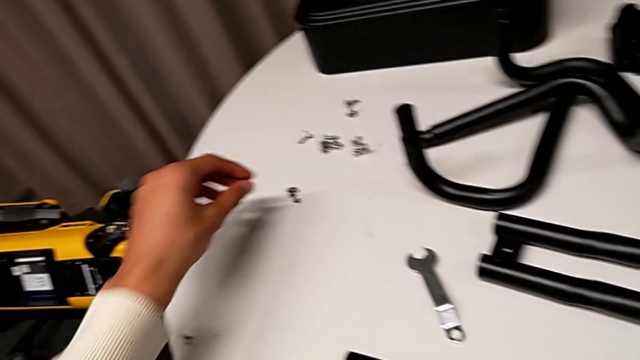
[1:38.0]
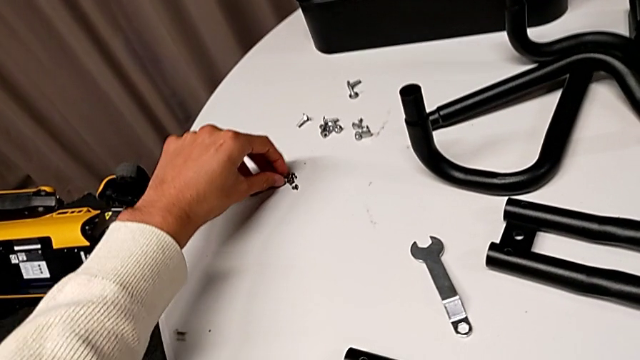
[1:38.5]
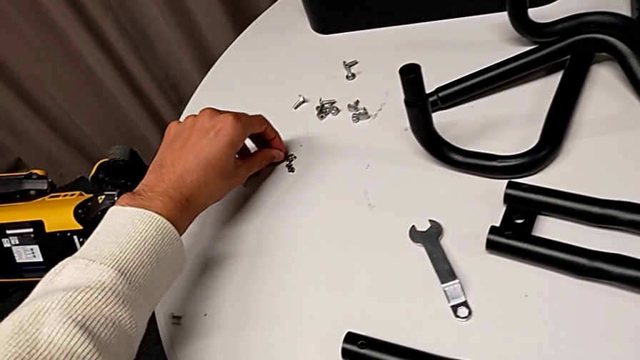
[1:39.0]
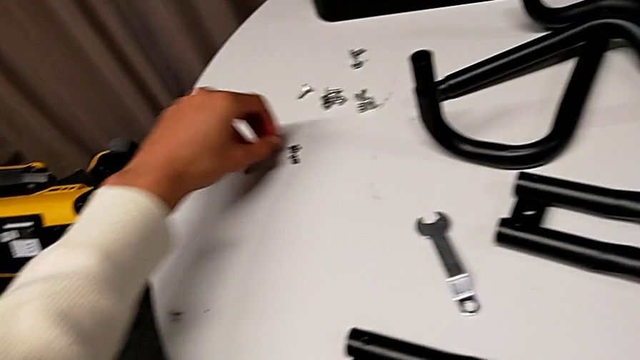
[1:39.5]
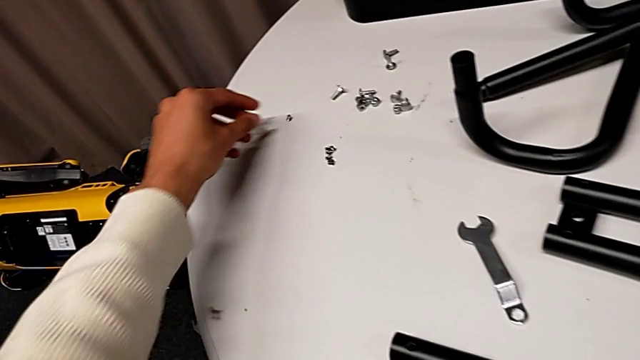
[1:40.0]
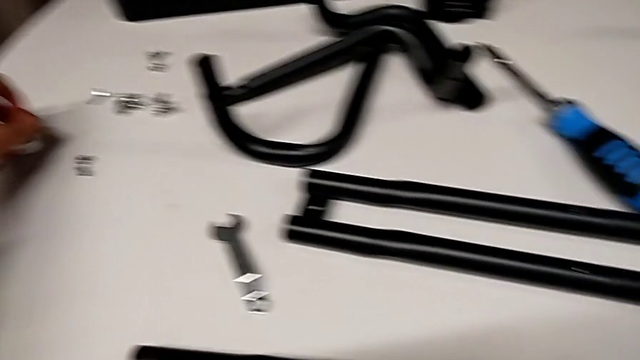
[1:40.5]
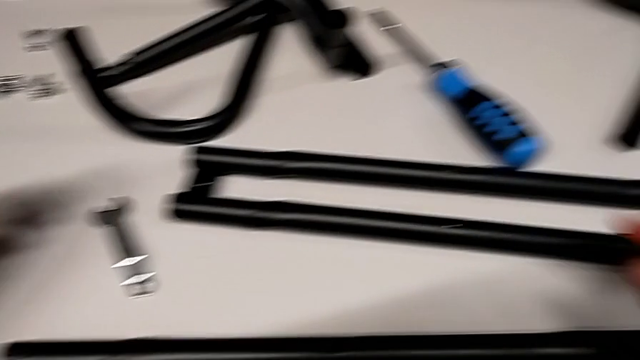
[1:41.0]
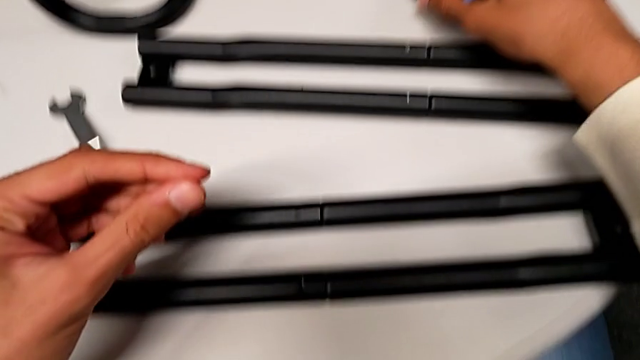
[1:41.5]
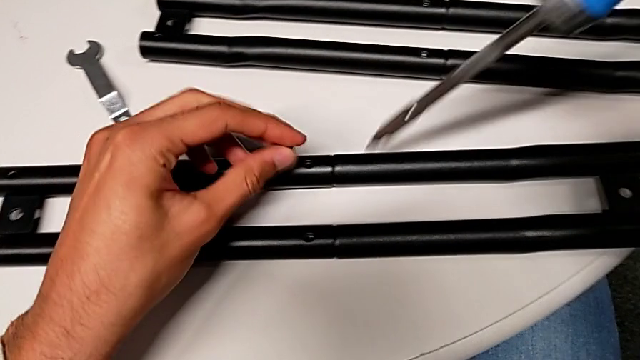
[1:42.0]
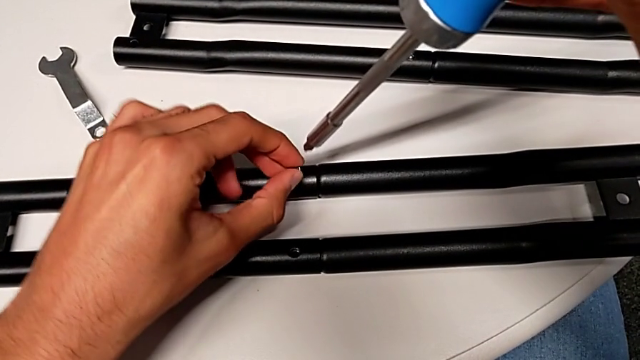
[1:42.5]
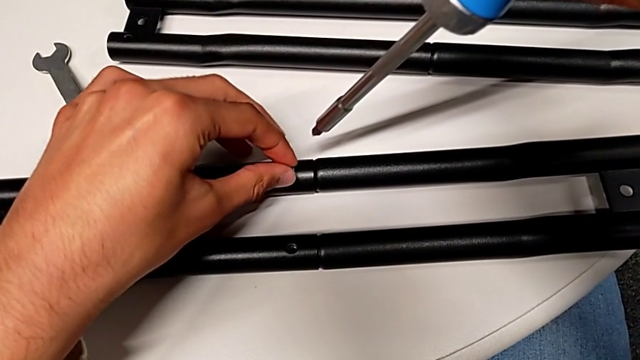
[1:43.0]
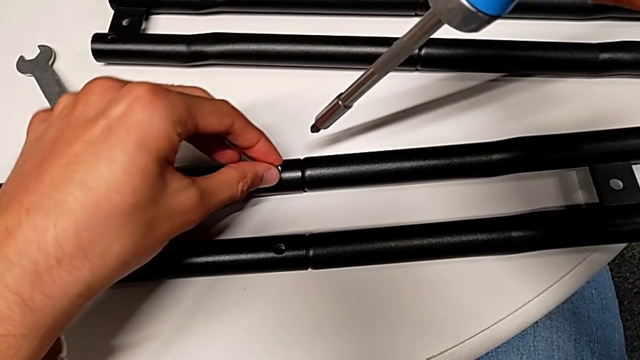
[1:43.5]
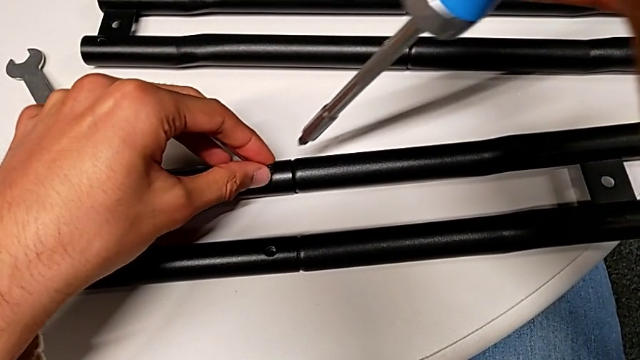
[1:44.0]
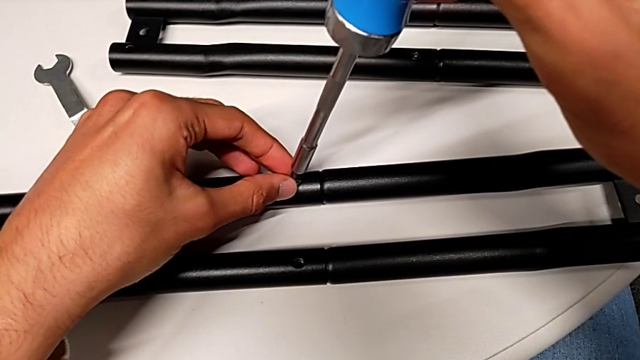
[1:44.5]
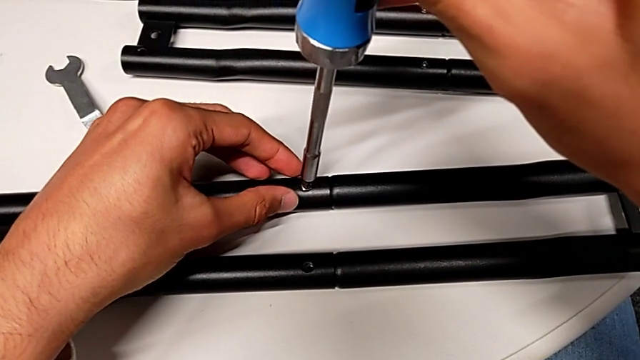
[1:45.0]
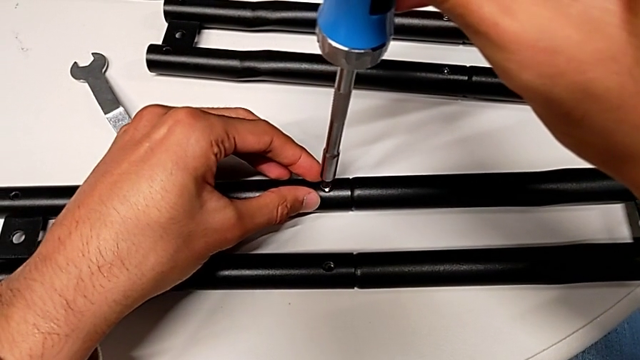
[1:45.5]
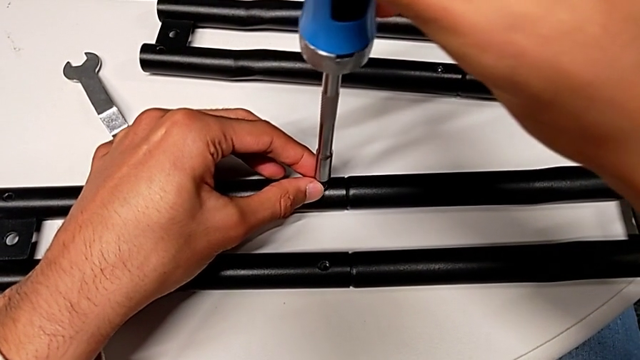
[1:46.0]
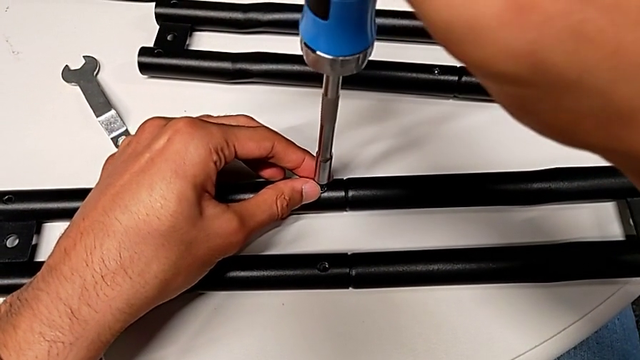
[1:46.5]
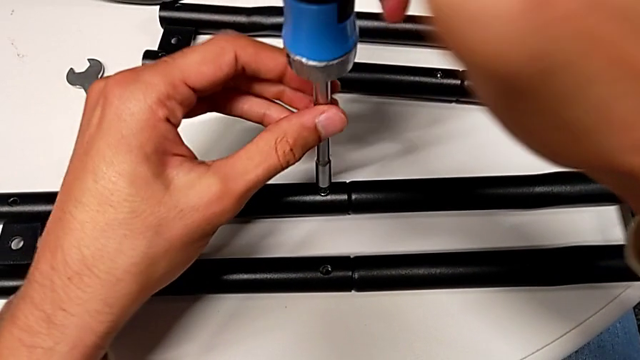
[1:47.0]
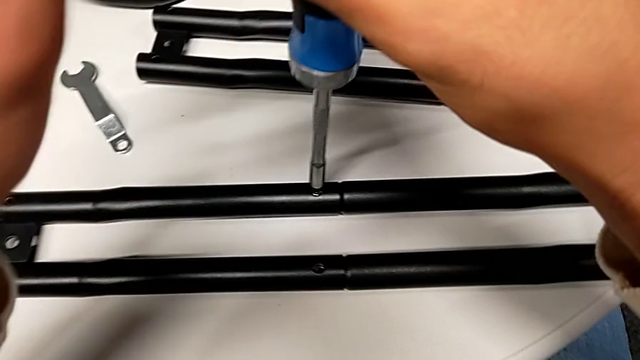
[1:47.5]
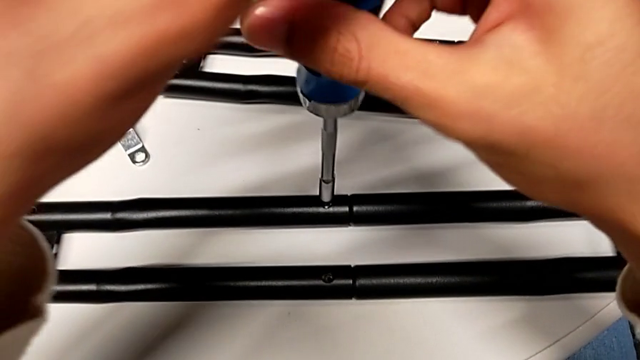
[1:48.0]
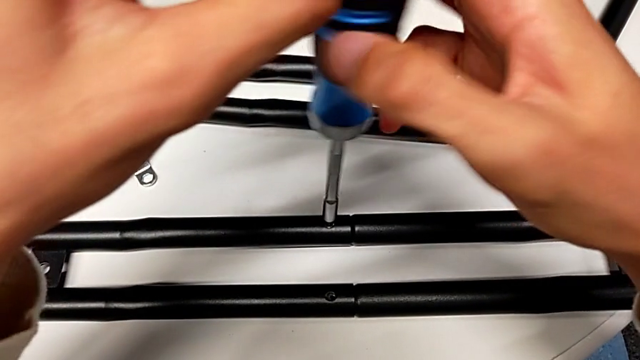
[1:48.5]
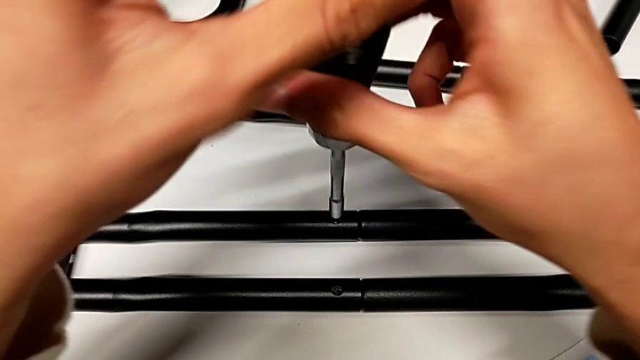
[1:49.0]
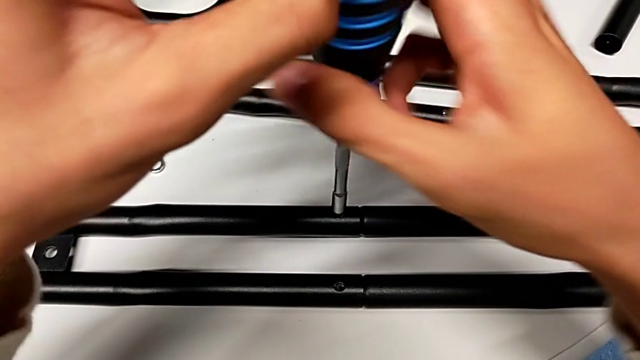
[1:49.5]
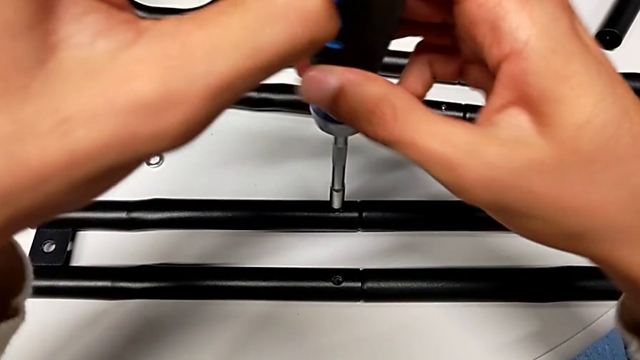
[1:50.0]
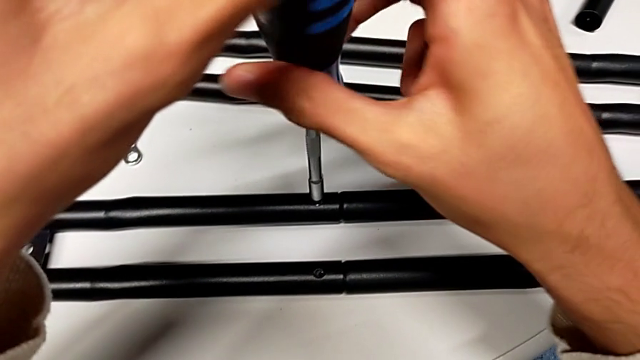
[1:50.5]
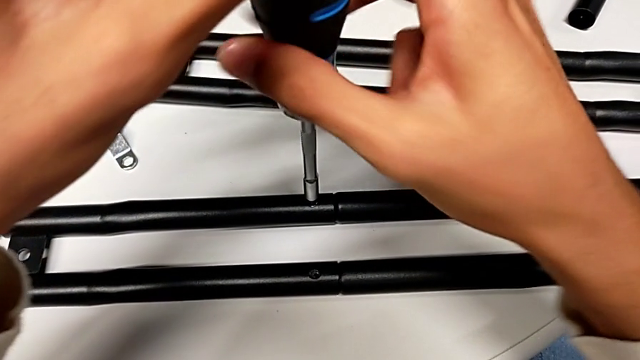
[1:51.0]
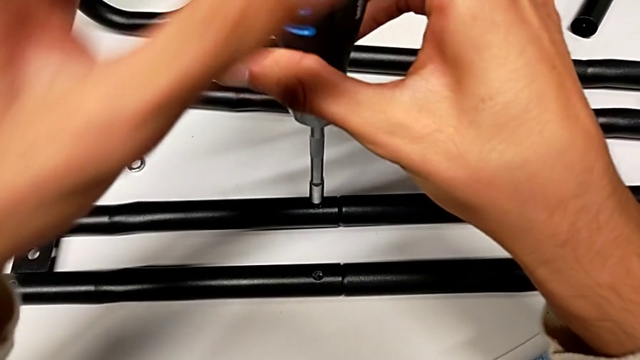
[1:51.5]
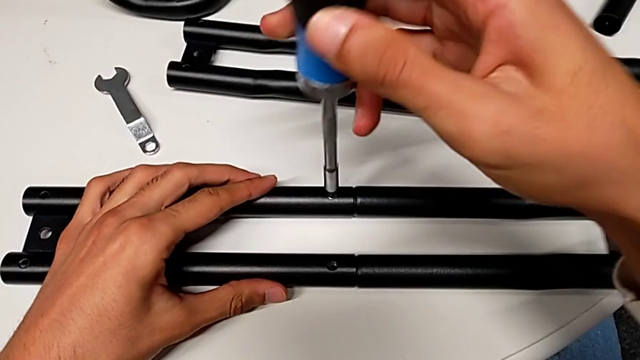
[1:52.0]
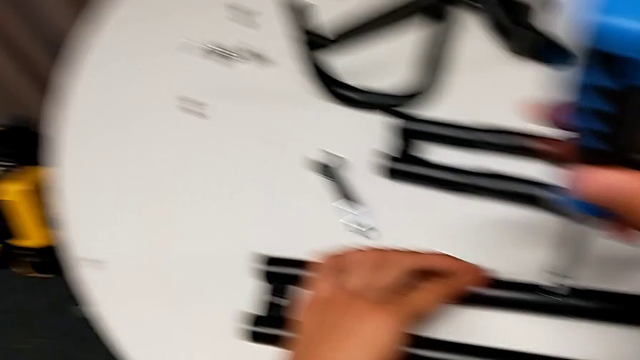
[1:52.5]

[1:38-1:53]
The camera wearer is assembling the first bar. They grab the screw, insert it and screw it.

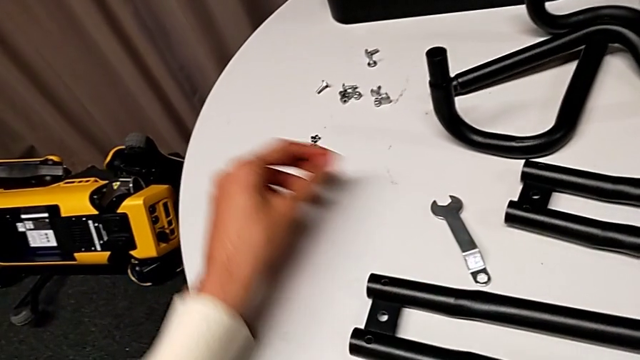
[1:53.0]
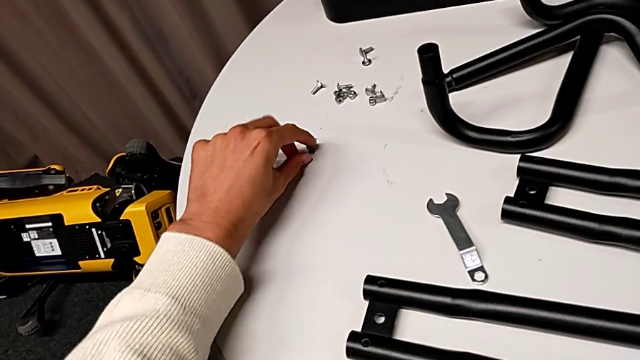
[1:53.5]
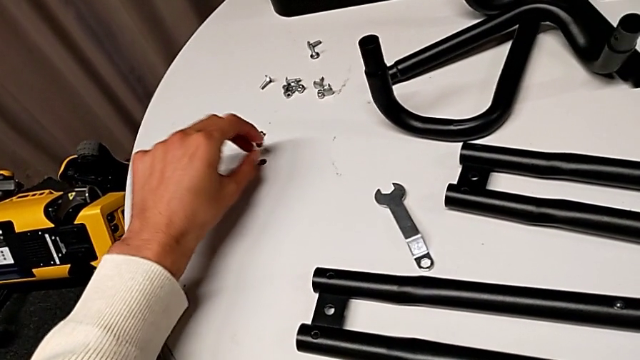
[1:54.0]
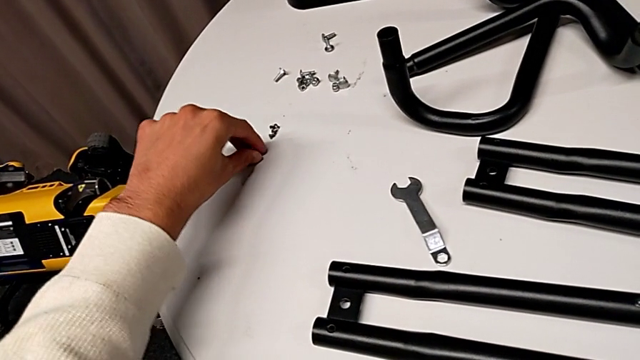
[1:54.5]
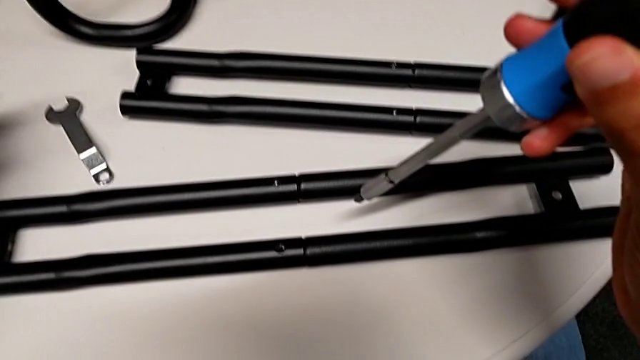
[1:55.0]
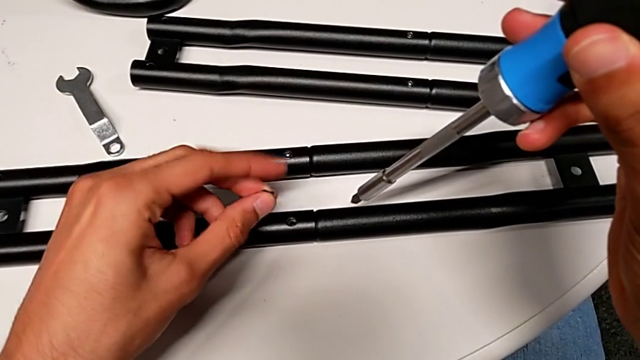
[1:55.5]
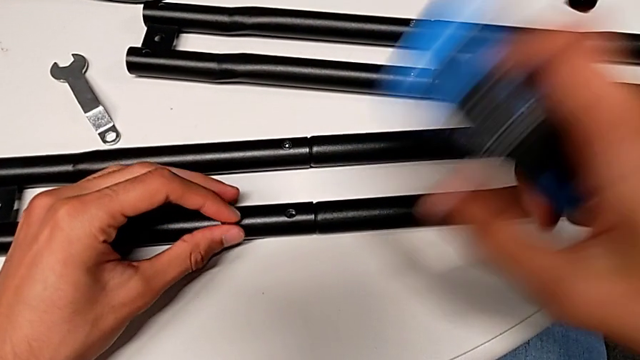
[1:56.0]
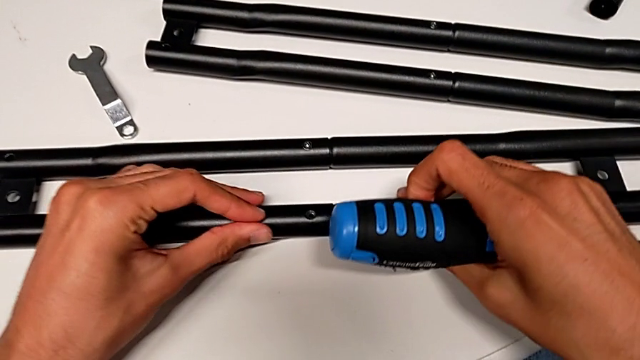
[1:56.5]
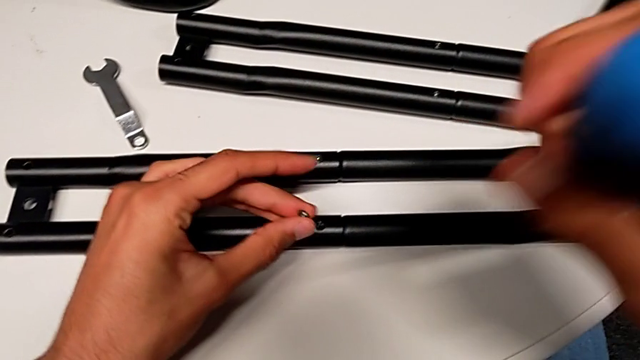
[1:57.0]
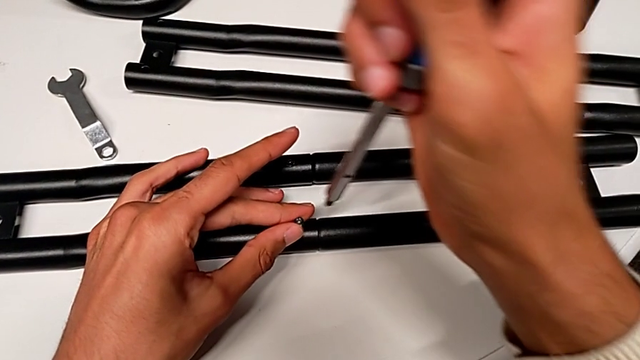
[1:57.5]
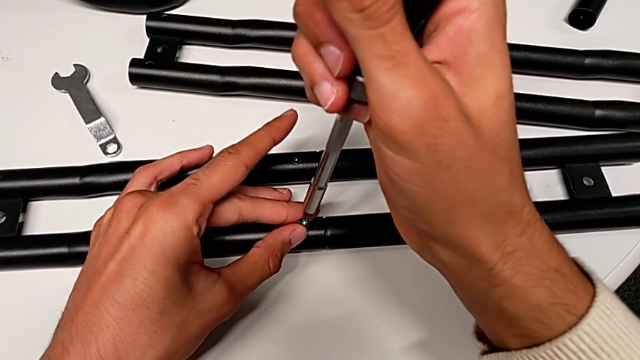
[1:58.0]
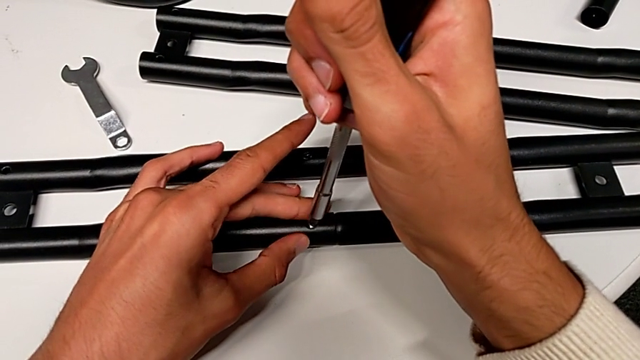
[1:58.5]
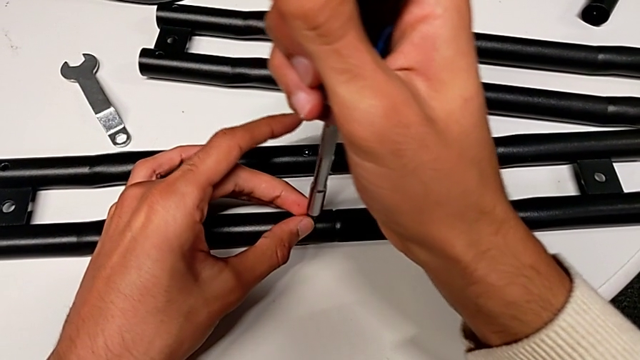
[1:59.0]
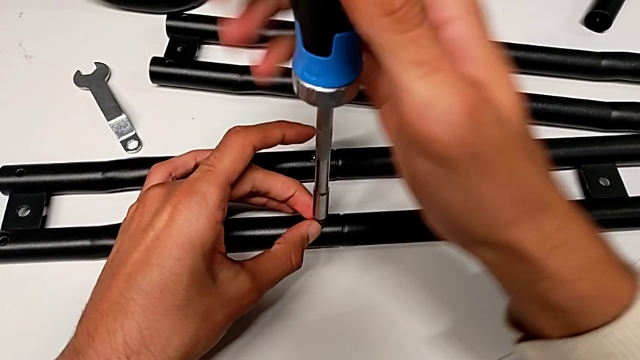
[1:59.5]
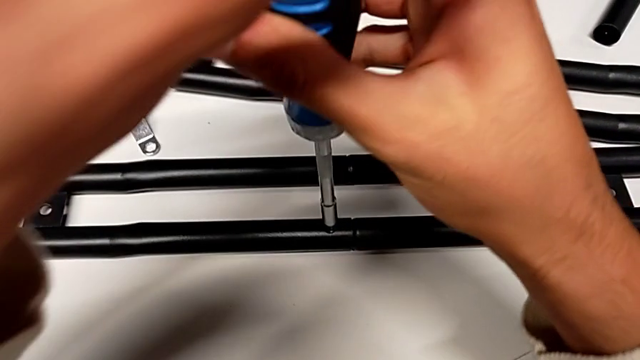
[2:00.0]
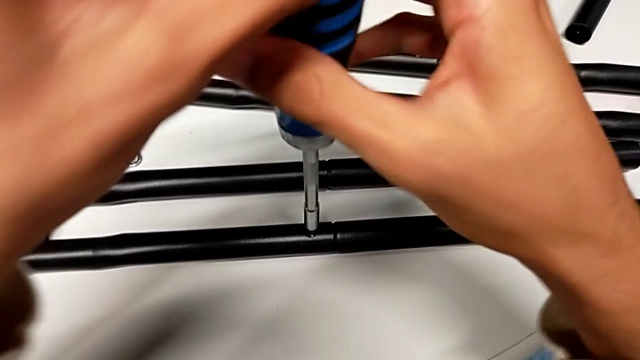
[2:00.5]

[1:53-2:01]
The camera wearer is assembling the first bar. They grab the screw, insert it and begin to screw it.
